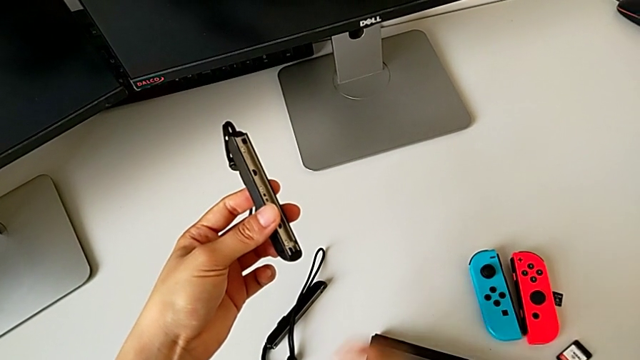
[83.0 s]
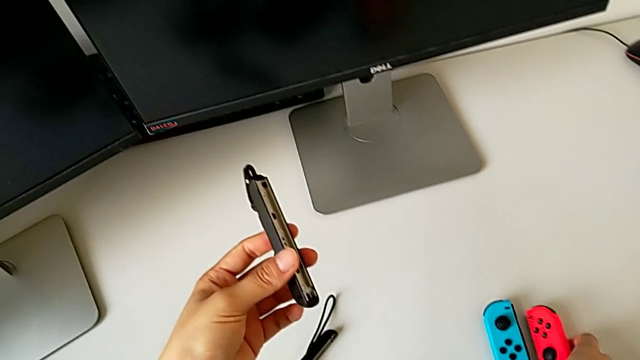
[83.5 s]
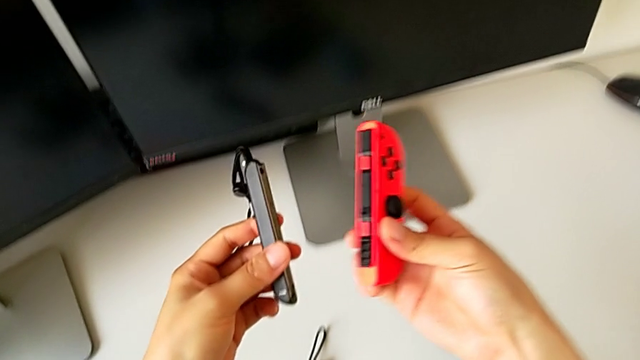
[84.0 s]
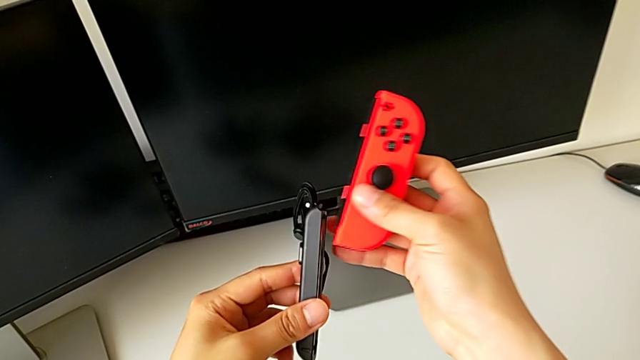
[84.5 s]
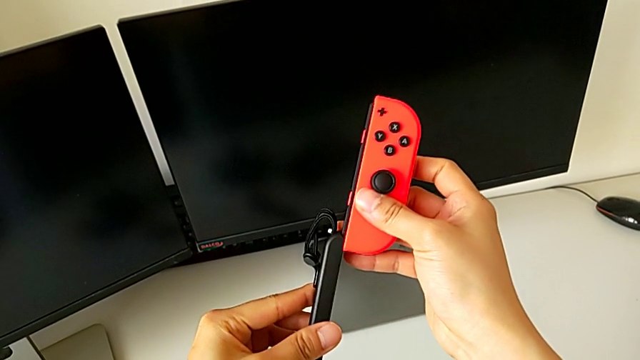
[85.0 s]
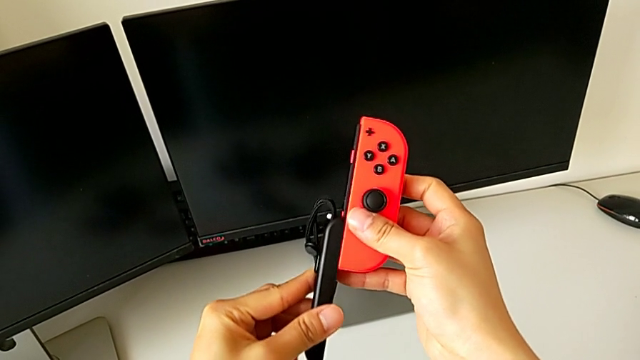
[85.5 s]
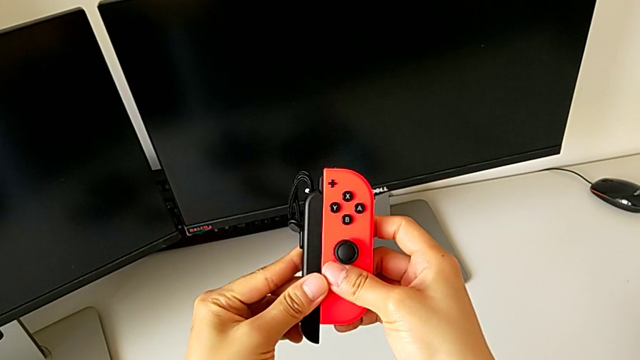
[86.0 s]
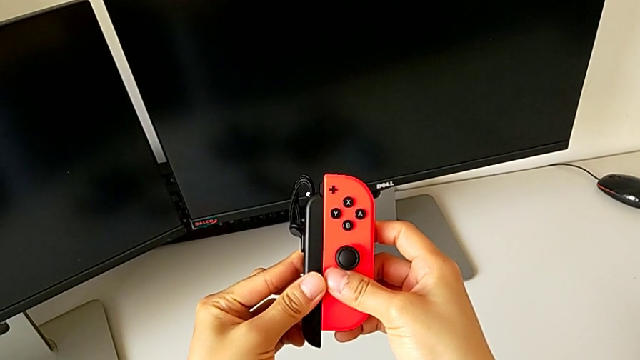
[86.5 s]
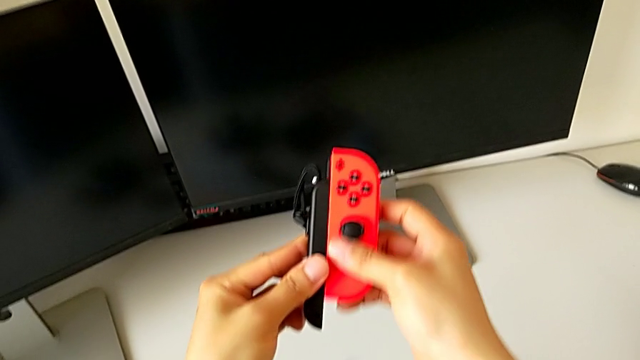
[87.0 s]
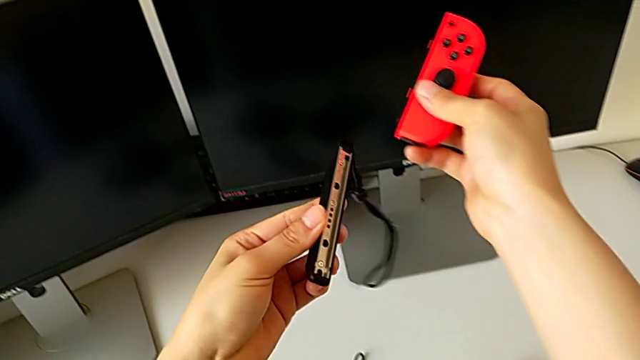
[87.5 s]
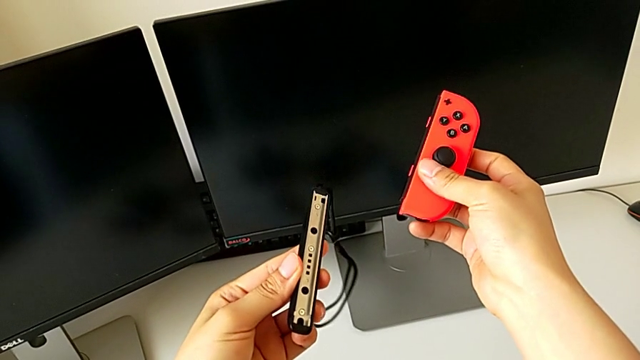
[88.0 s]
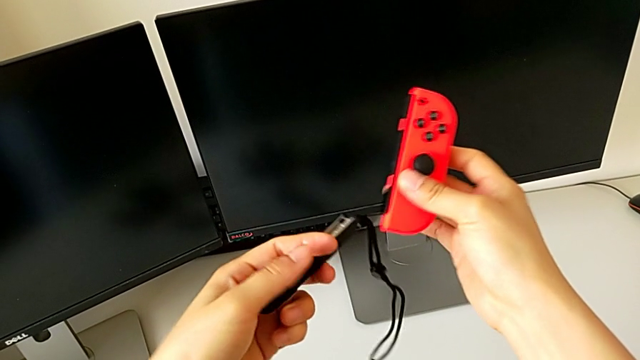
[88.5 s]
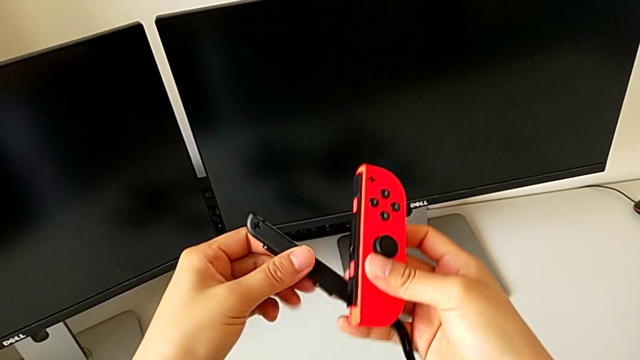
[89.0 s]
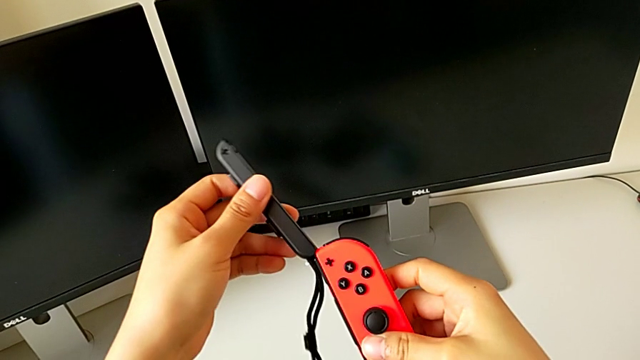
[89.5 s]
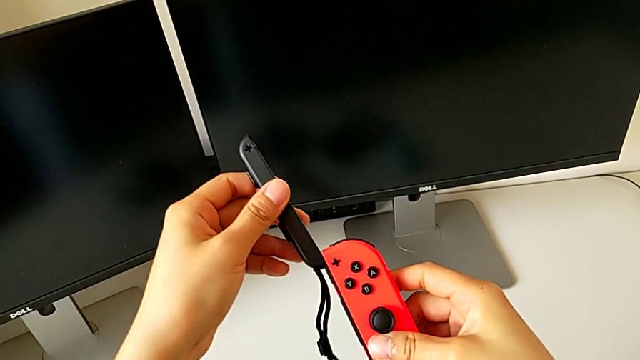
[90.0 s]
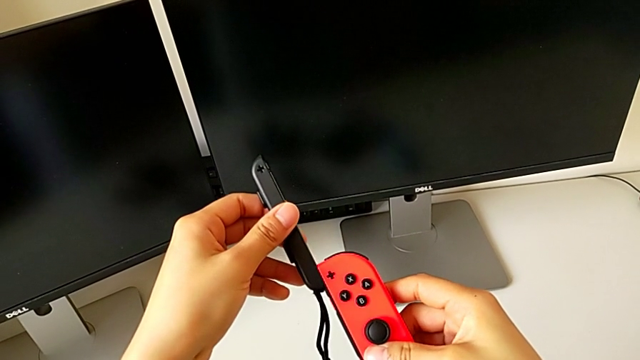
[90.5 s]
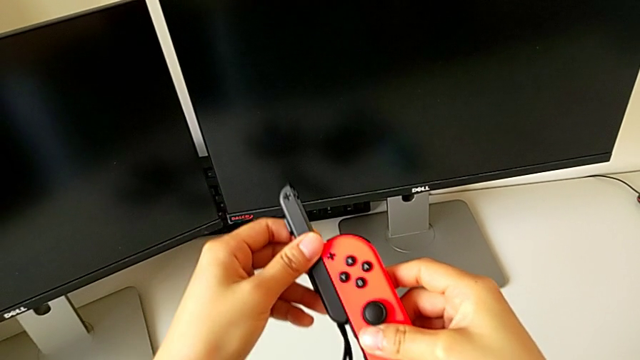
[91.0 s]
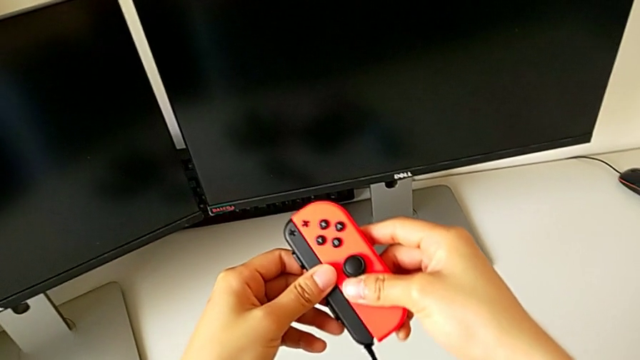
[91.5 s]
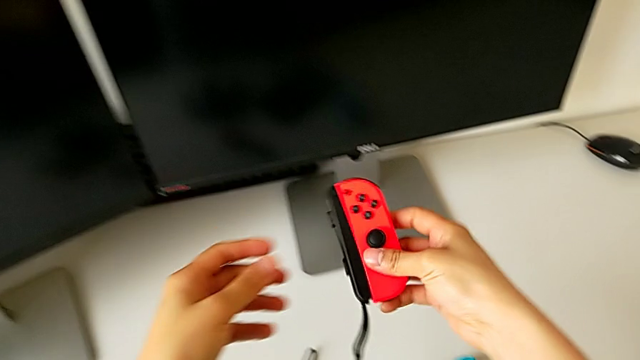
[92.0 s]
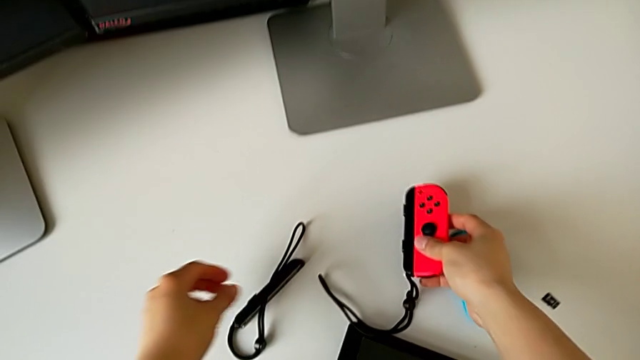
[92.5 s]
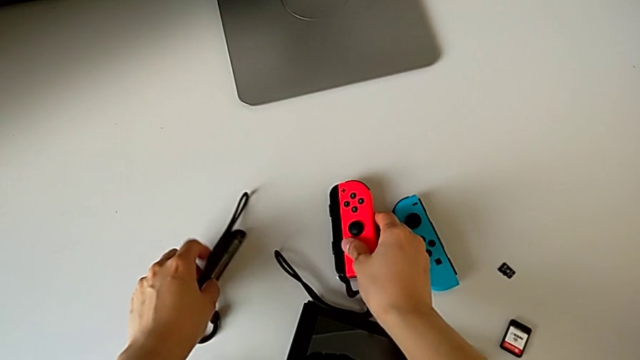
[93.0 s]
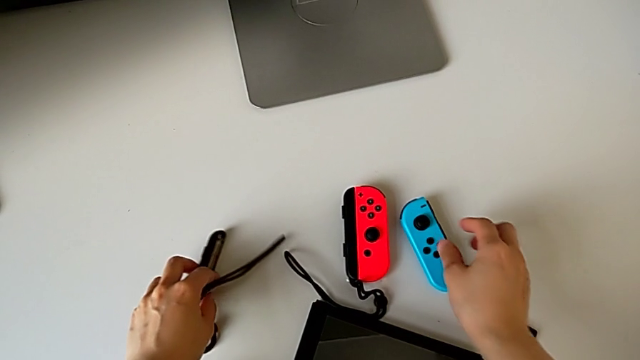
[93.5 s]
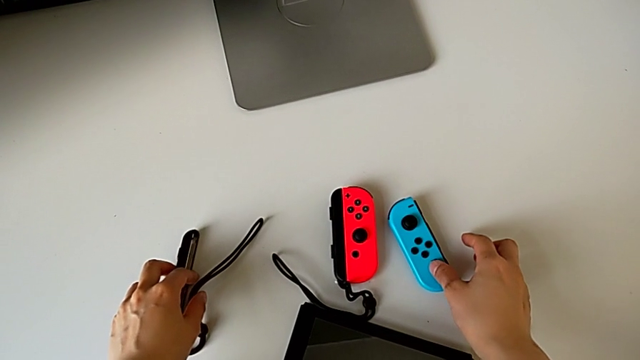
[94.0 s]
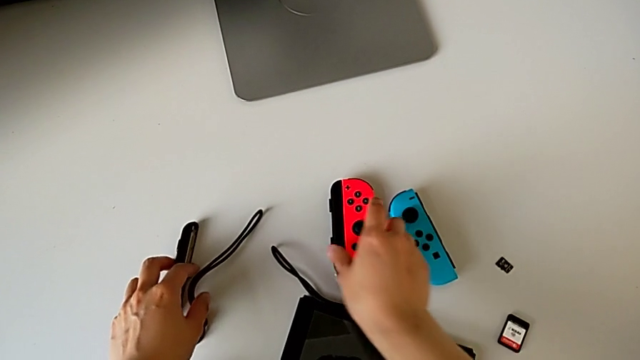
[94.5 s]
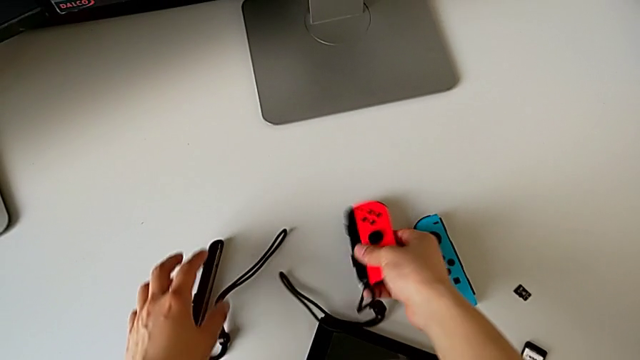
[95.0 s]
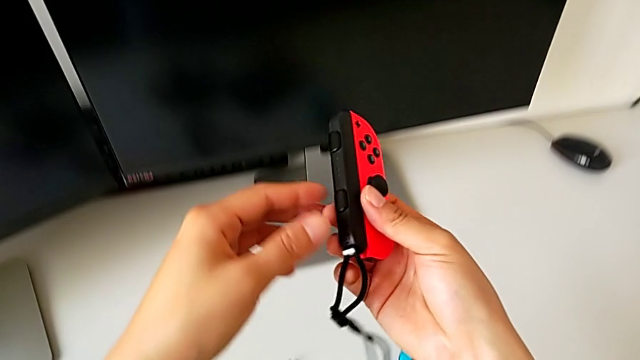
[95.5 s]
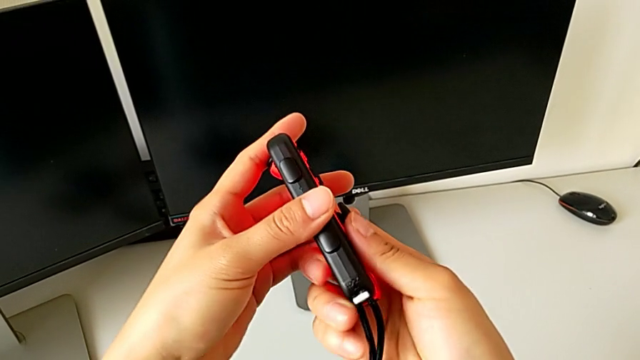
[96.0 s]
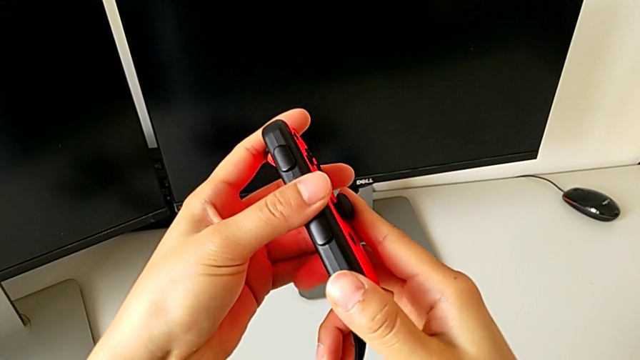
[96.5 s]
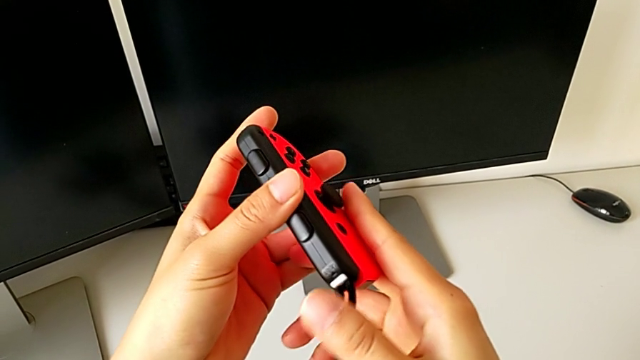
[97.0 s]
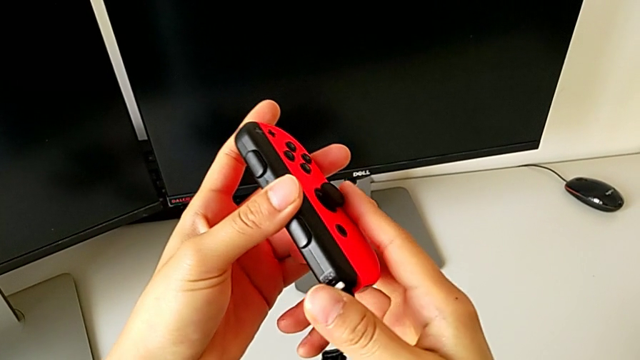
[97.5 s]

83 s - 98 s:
The camera wearer is exchanging the comfort grip for two joy-con controllers. They grab the red Joy-Con strap, wrongly insert the red Joy-Con controller, withdraw it, flip the Joy-Con strap, insert the red Joy-Con controller, place it, lift it and press the Joy-Con strap lock.

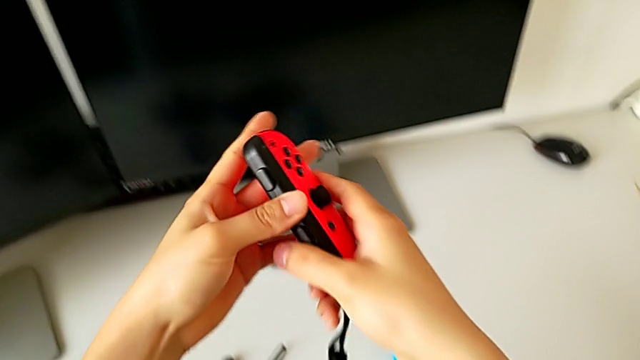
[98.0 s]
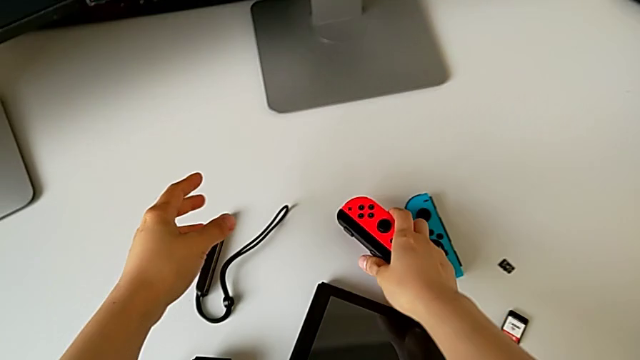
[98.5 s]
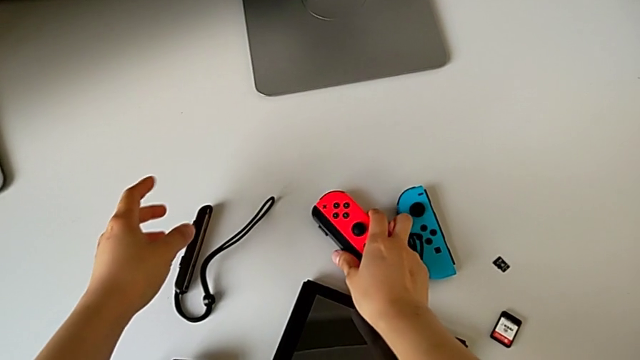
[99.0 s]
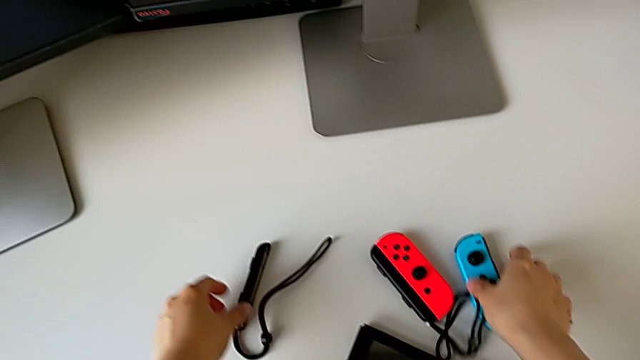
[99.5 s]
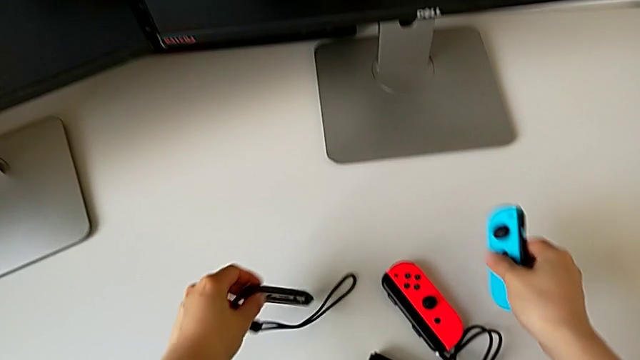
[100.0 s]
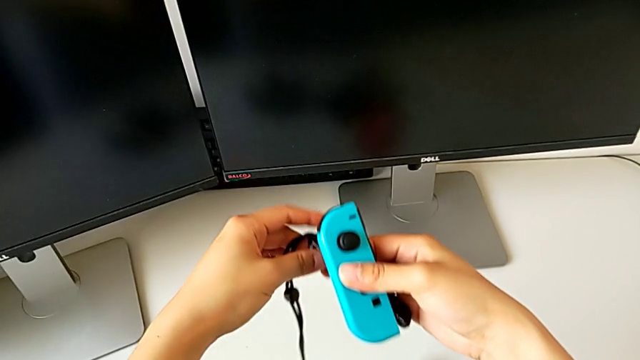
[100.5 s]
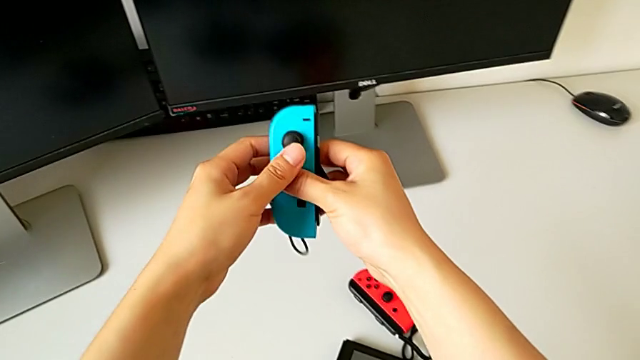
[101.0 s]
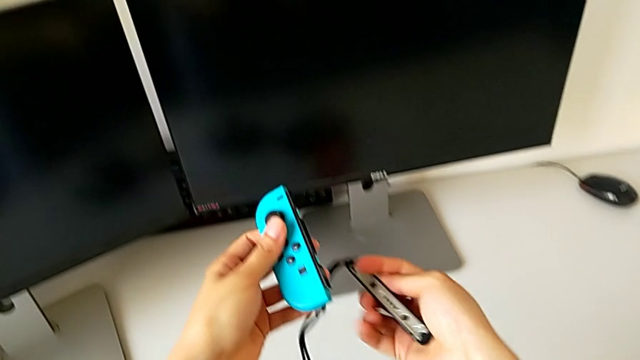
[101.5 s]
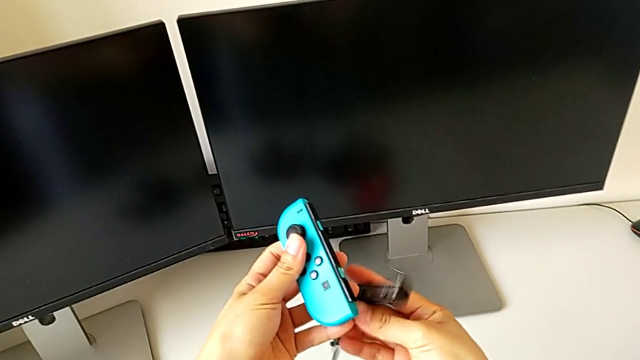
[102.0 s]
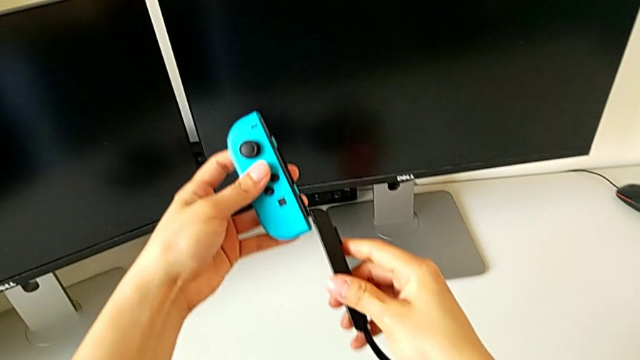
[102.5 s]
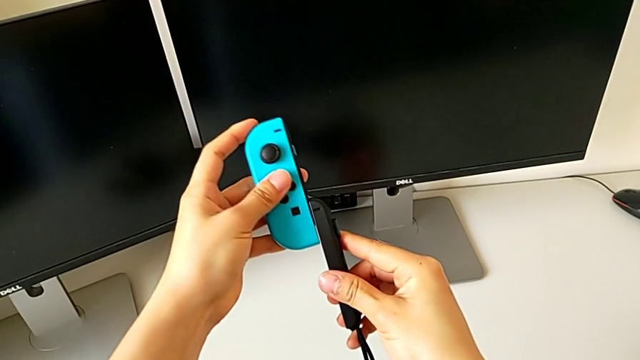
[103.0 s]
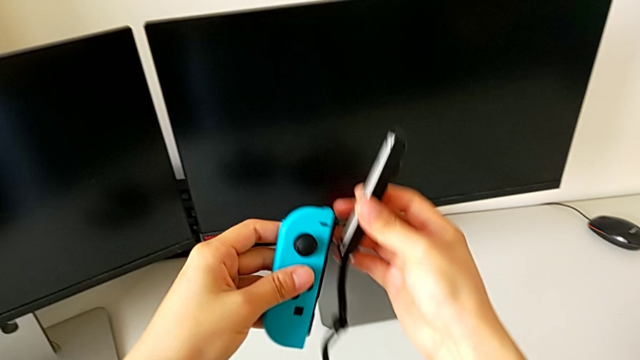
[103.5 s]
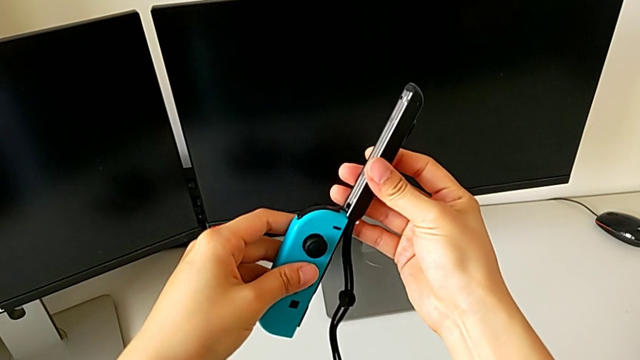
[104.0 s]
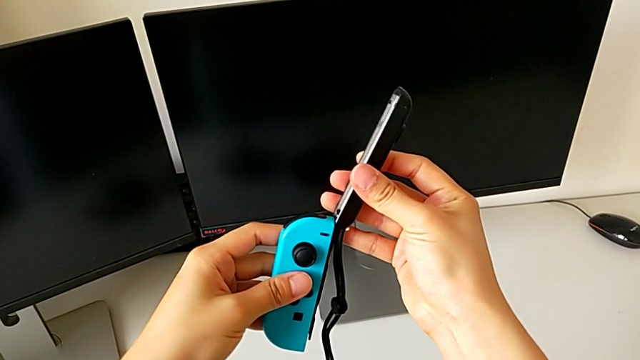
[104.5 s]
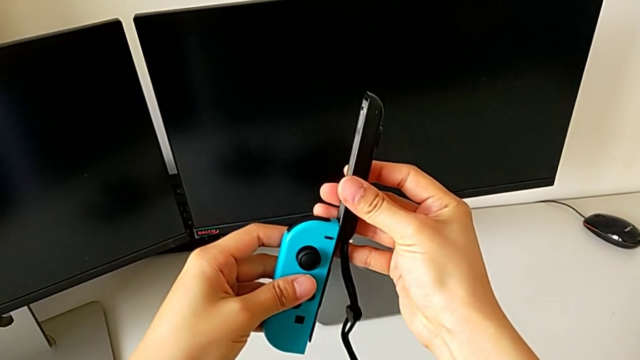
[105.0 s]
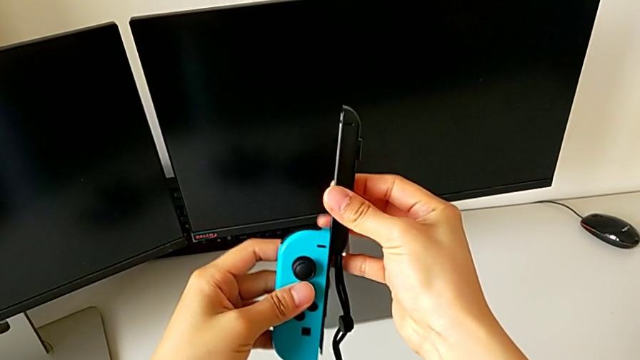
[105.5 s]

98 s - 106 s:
The camera wearer is exchanging the comfort grip for two joy-con controllers. They place the red Joy-Con controller, grab the blue Joy-Con controller, turn the second Joy-Con strap, assemble the blue Joy-Con strap and insert the blue Joy-Con controller.
